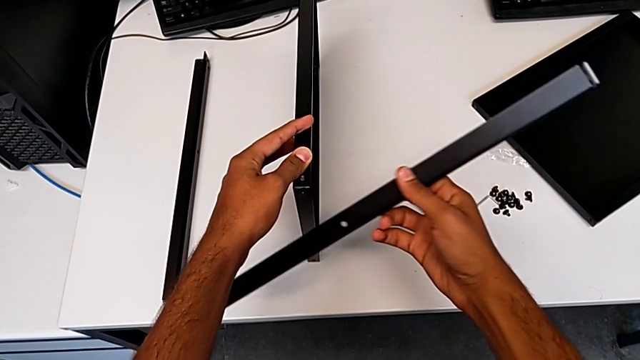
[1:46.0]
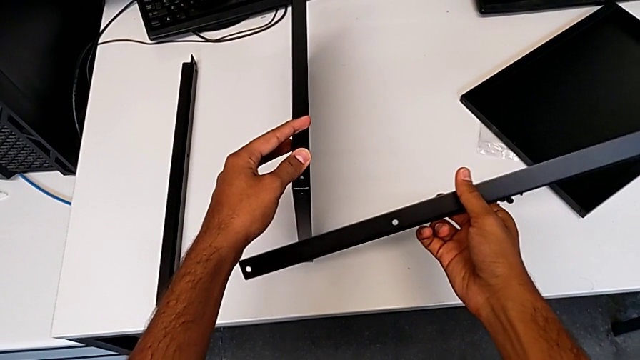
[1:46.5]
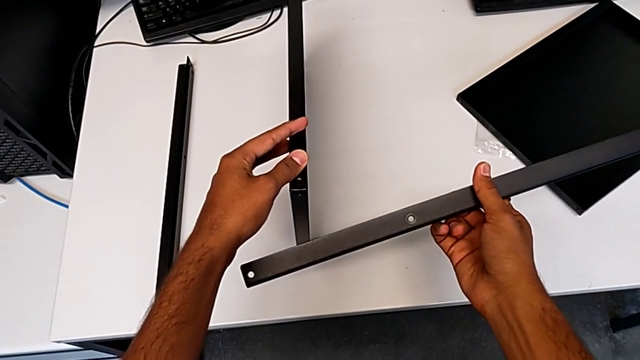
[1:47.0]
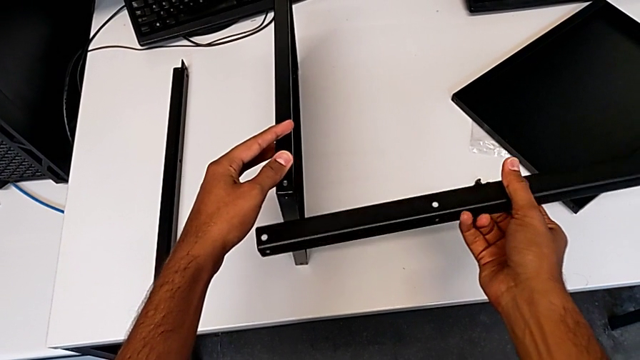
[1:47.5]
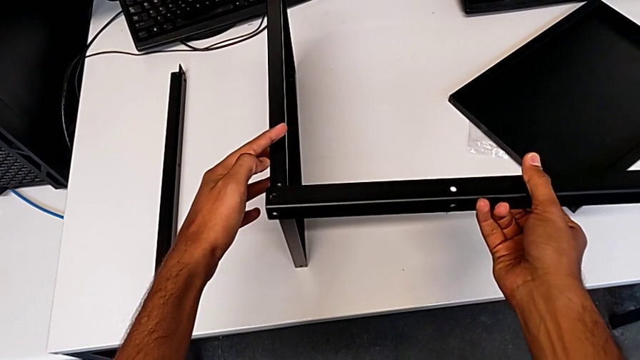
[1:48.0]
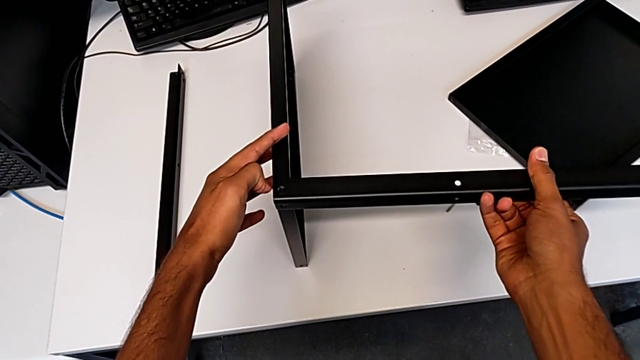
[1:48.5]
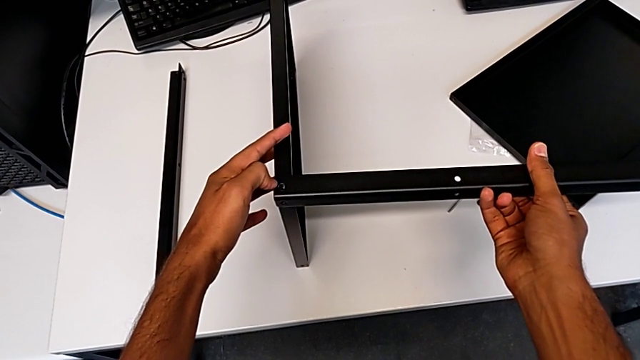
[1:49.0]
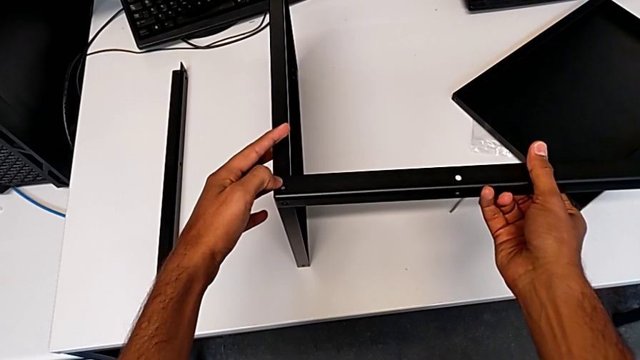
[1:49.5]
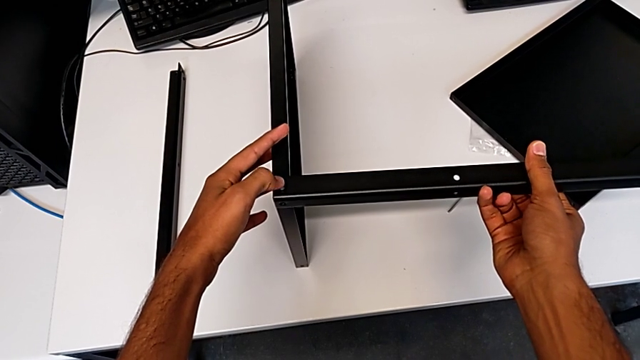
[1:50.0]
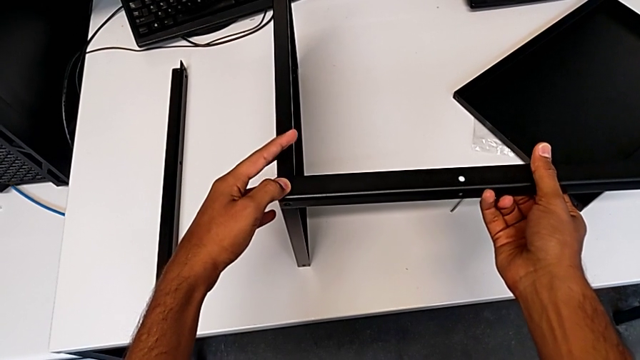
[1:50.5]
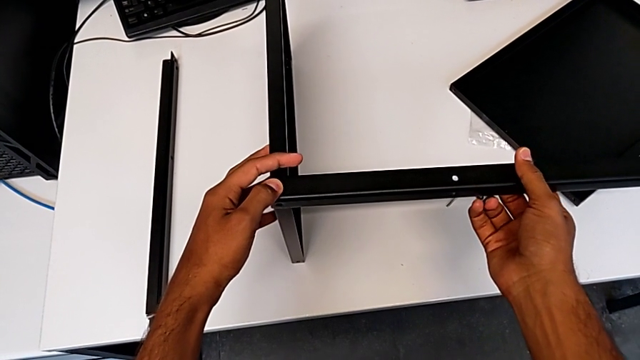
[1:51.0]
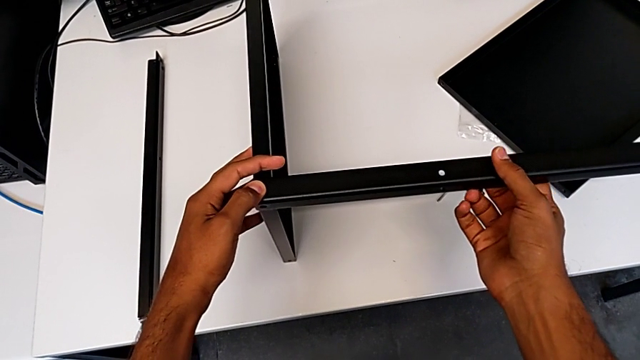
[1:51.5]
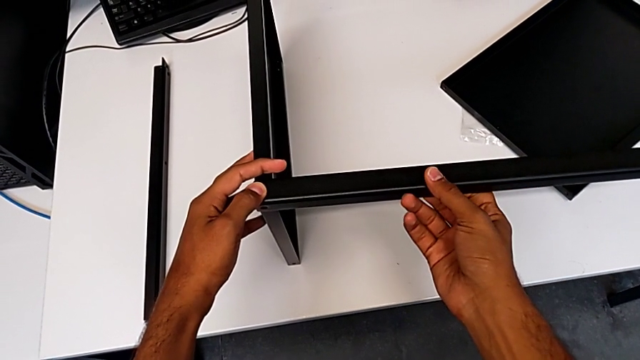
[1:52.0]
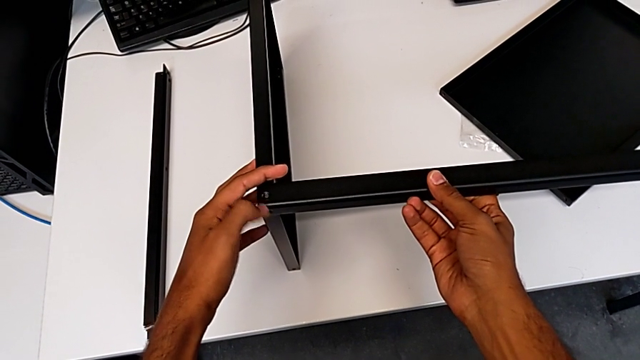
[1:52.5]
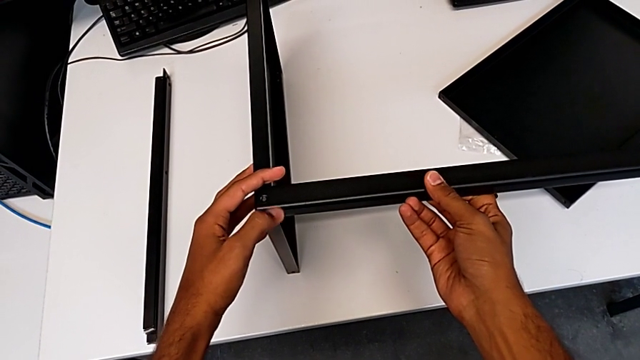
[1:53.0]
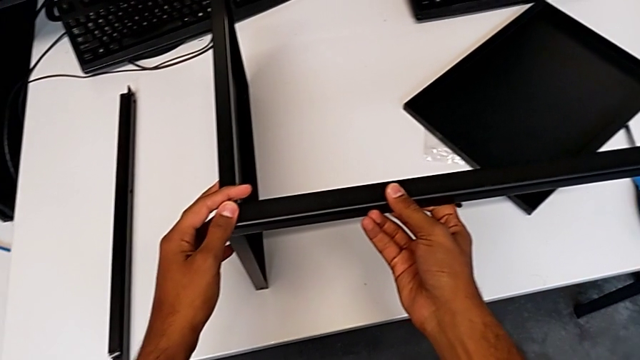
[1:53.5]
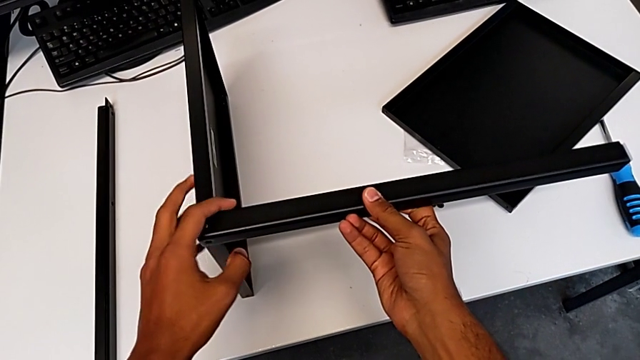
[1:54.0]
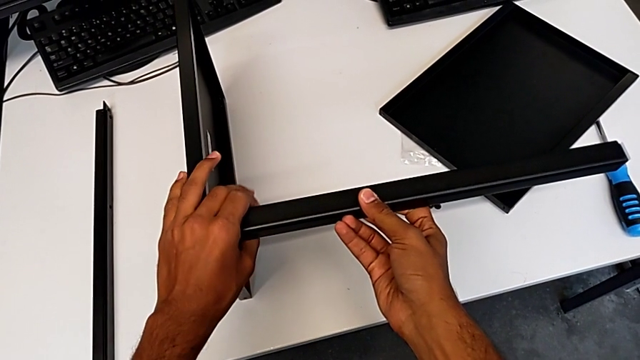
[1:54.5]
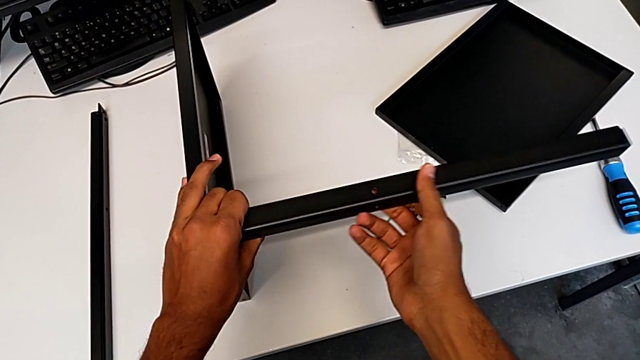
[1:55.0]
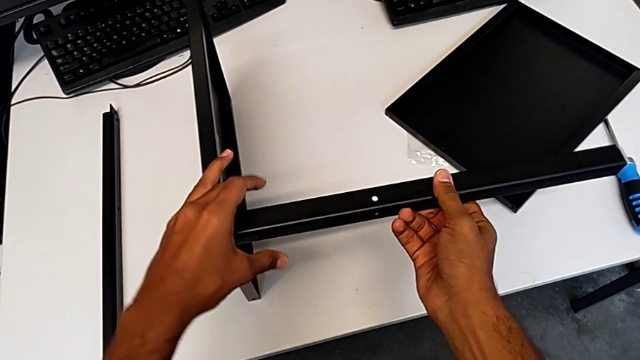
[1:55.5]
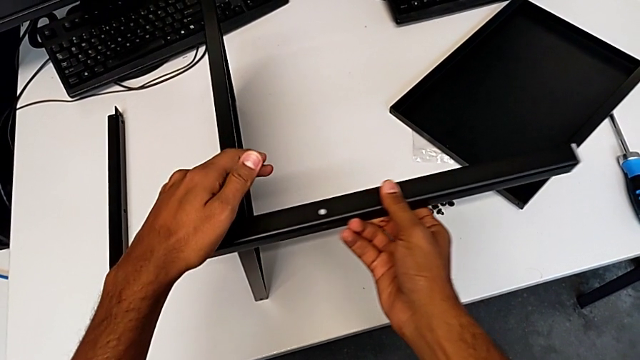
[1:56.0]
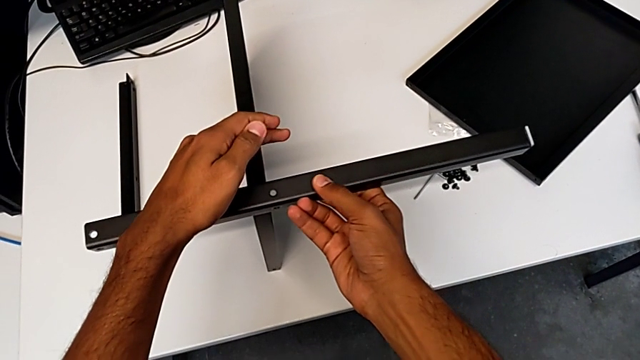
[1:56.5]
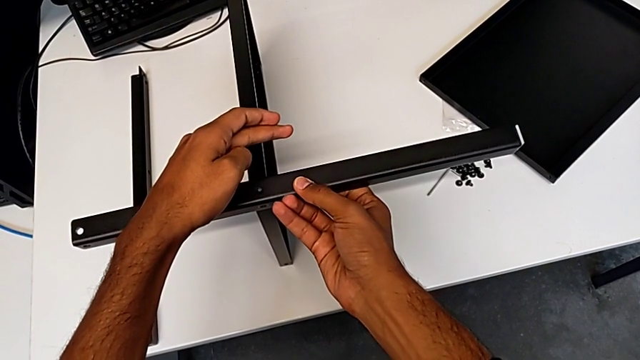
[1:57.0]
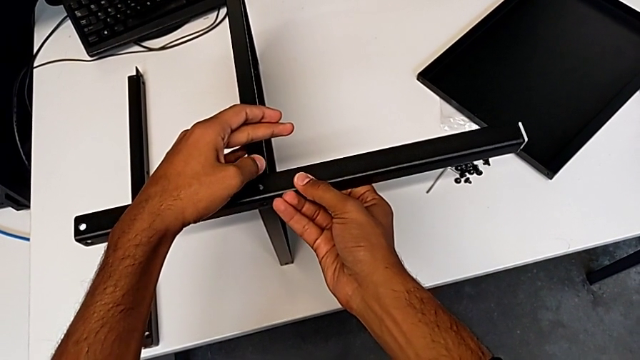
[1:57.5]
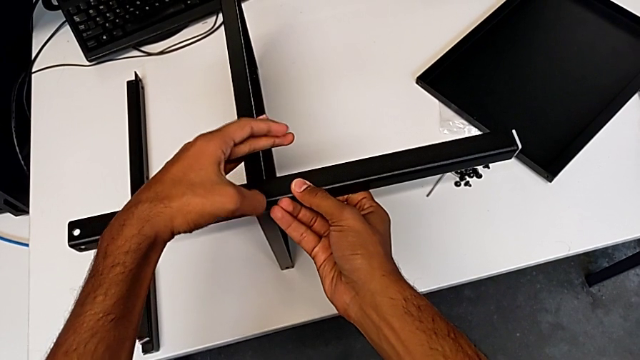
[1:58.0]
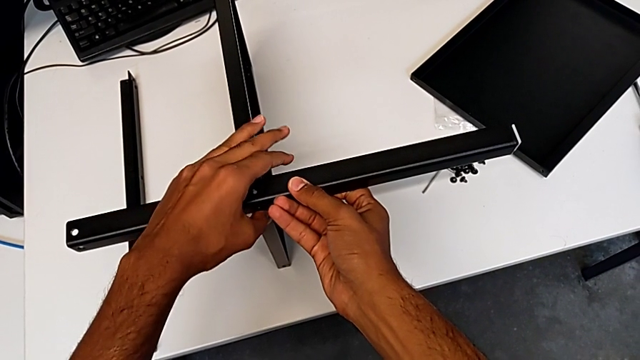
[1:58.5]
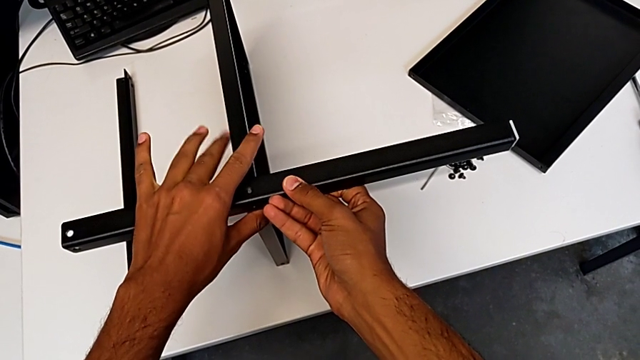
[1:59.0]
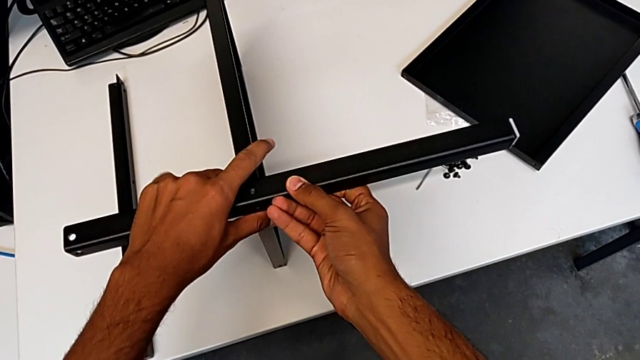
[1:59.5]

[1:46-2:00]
The camera wearer is placing the shelf and the first leg in conjunction. They wrongly place the tray and align the leg.

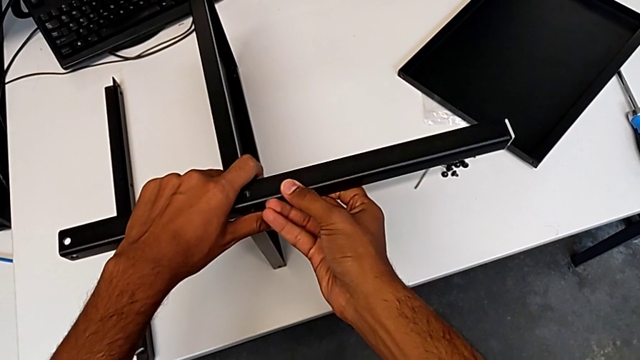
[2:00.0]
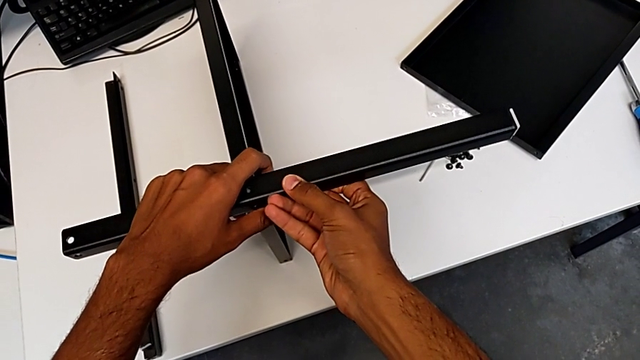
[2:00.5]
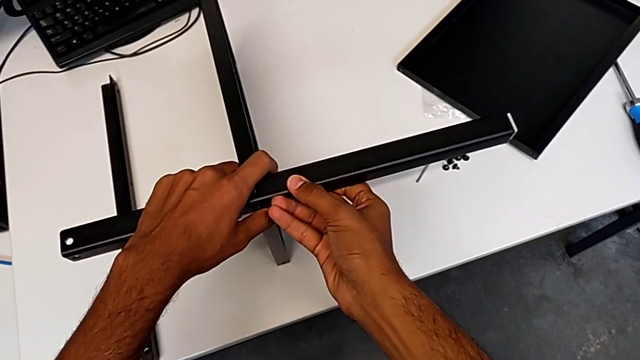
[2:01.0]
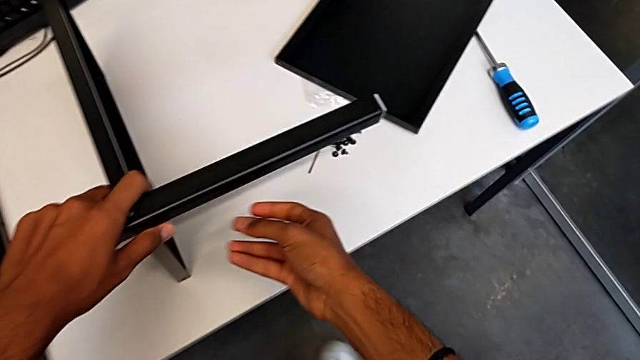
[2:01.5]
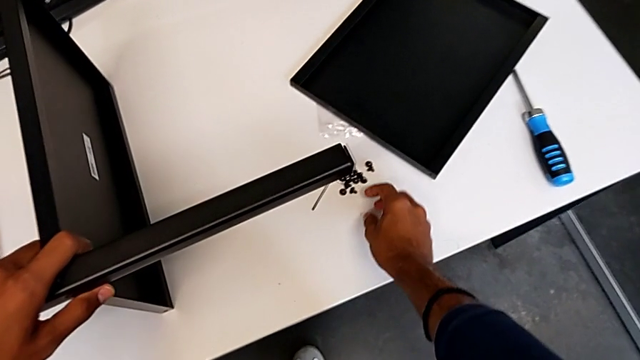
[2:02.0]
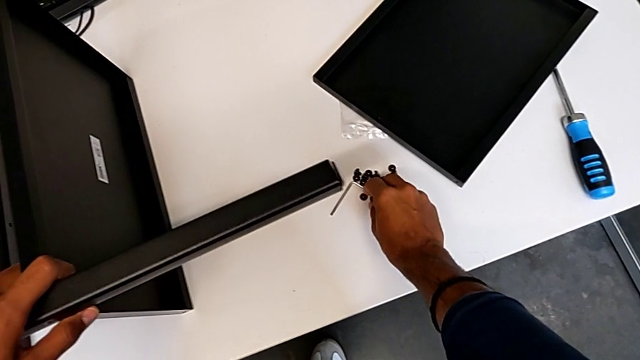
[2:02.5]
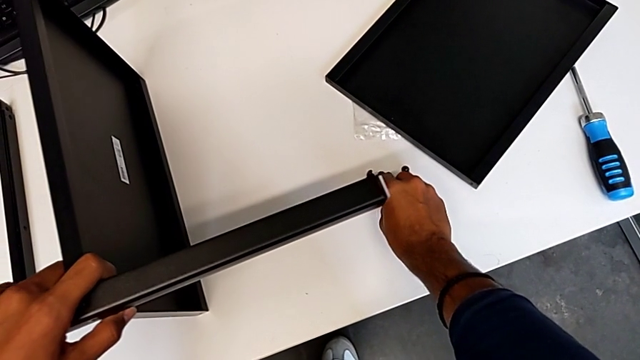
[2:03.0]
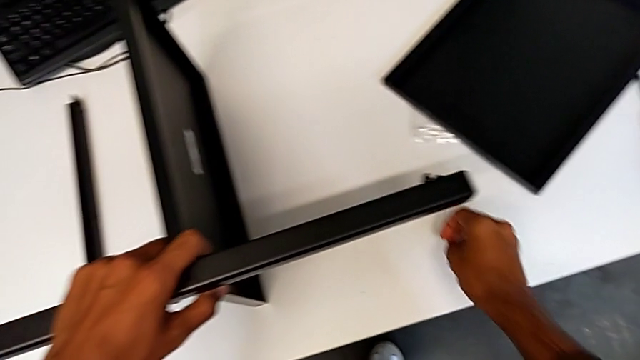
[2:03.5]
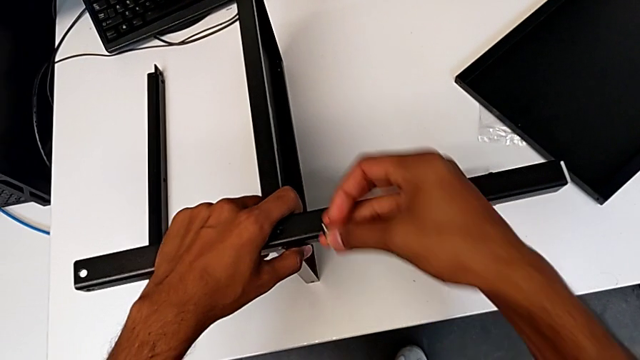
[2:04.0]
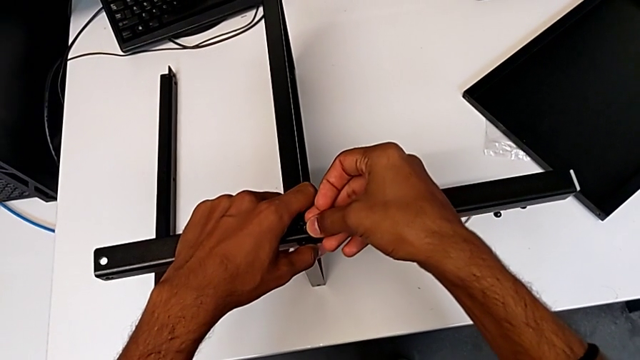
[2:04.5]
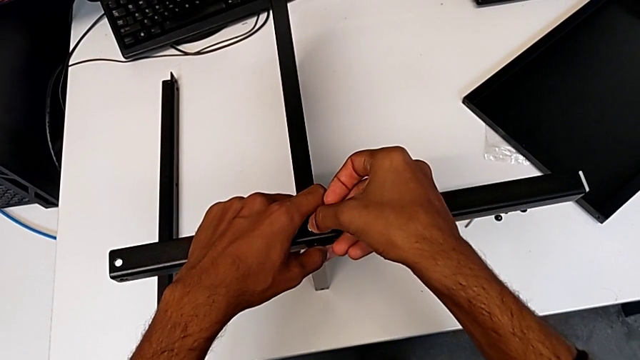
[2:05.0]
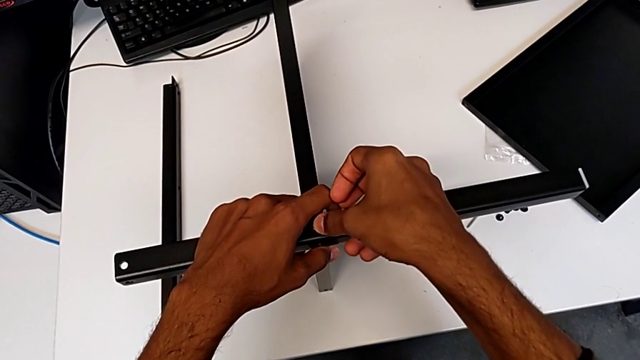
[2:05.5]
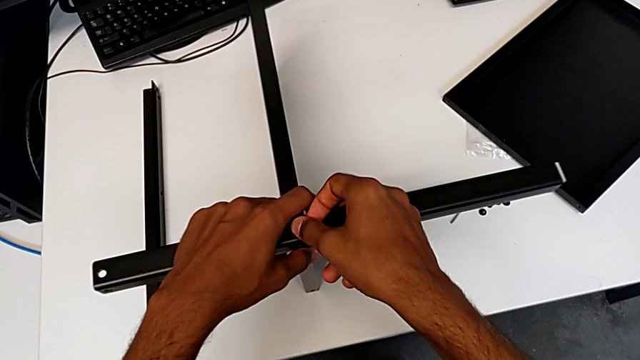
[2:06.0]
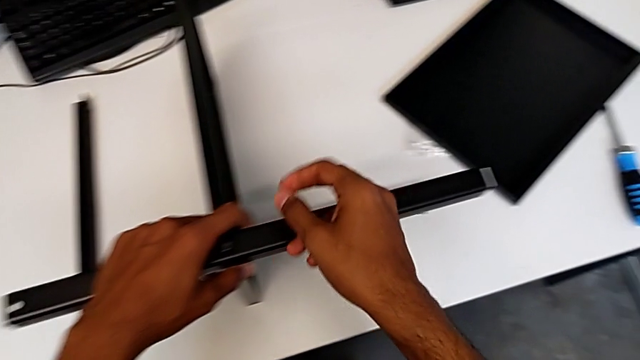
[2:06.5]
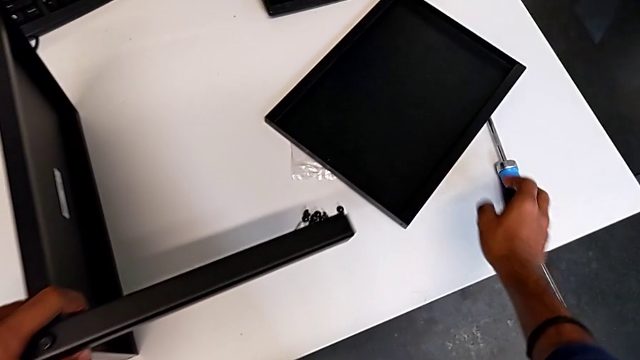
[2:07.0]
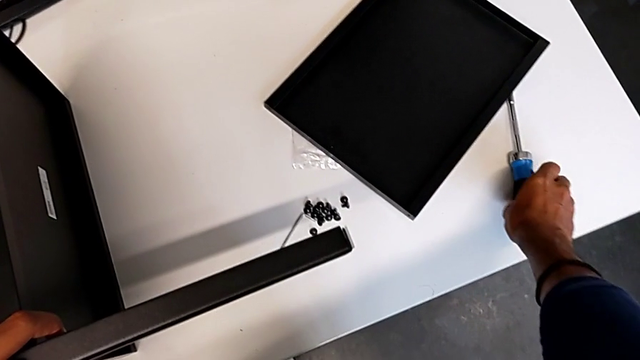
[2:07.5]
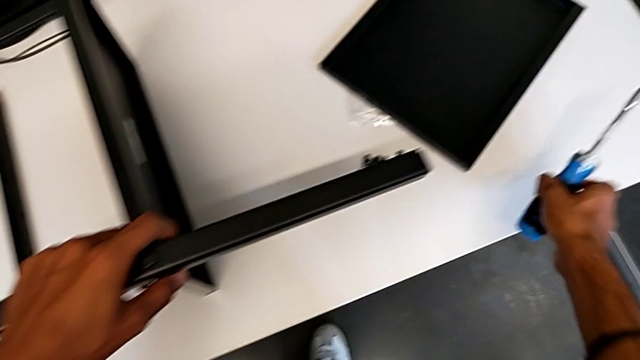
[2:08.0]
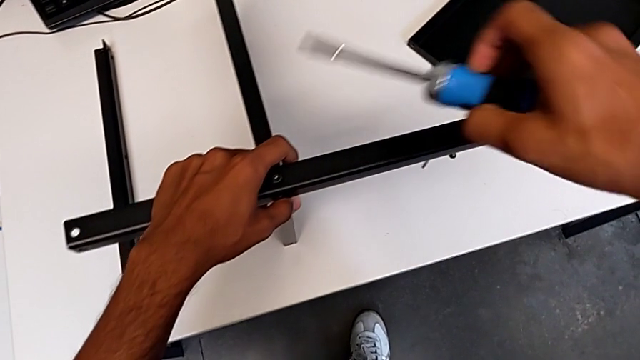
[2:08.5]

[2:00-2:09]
The camera wearer is screwing the first leg onto the shelf. They insert the first hex socket head.
